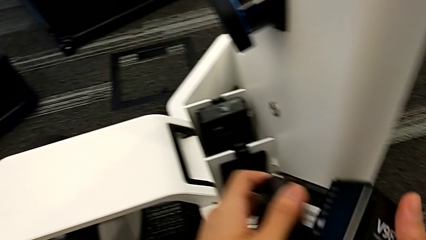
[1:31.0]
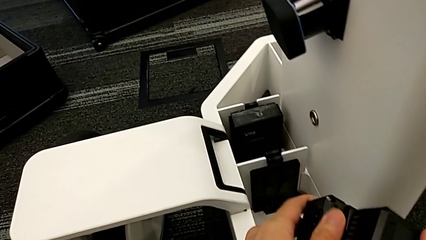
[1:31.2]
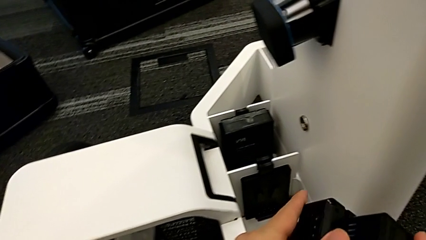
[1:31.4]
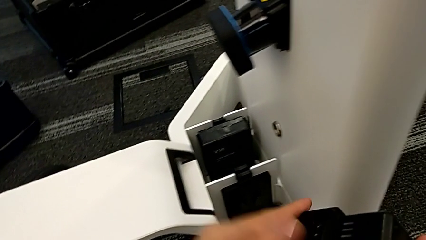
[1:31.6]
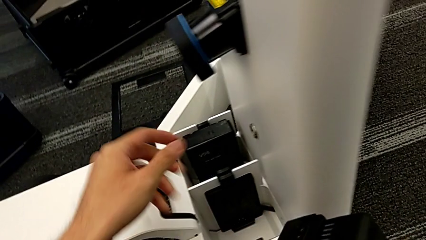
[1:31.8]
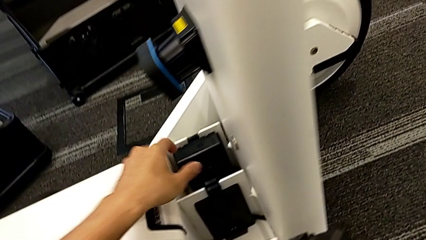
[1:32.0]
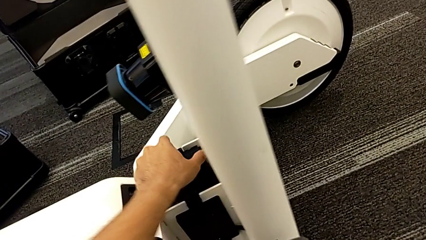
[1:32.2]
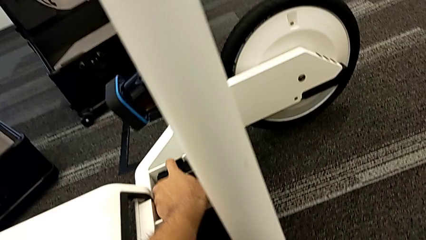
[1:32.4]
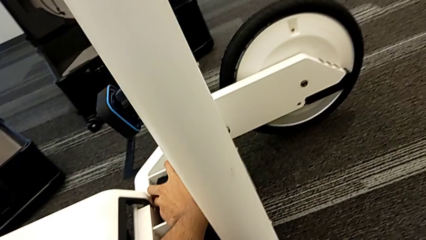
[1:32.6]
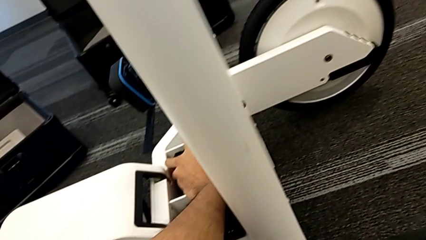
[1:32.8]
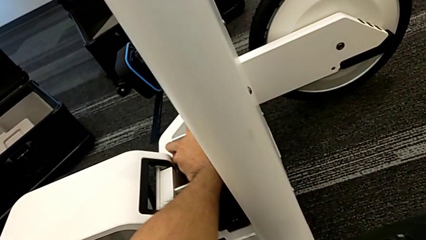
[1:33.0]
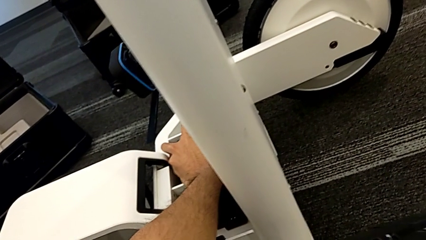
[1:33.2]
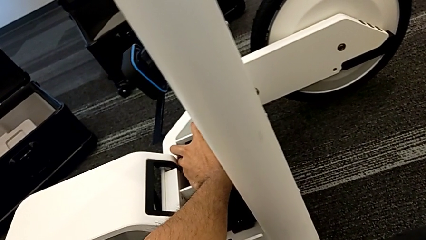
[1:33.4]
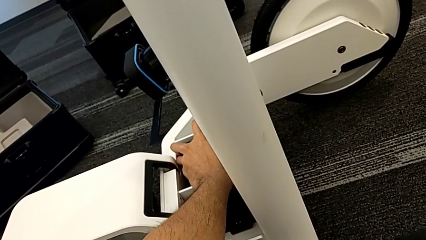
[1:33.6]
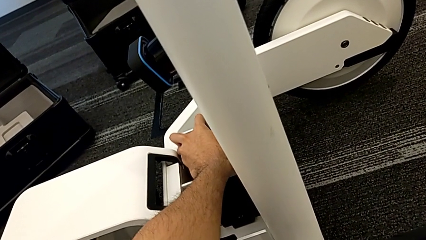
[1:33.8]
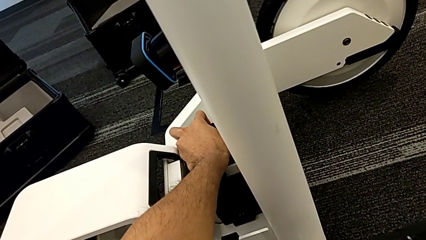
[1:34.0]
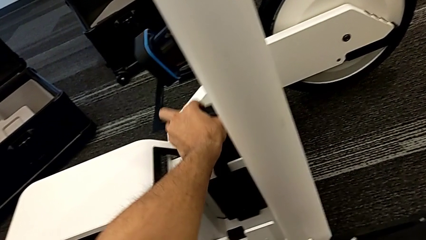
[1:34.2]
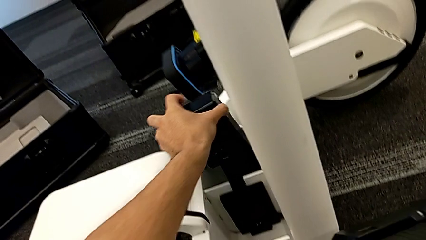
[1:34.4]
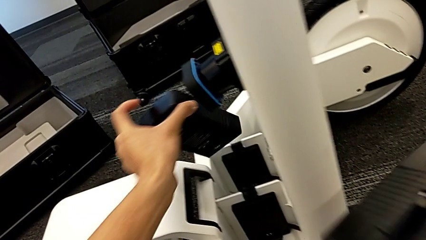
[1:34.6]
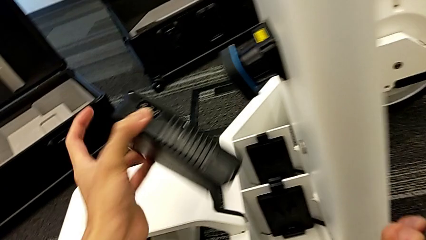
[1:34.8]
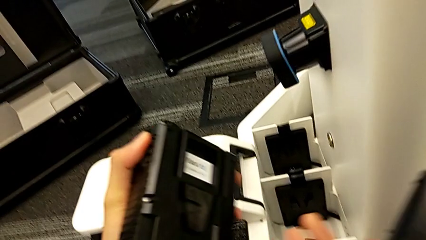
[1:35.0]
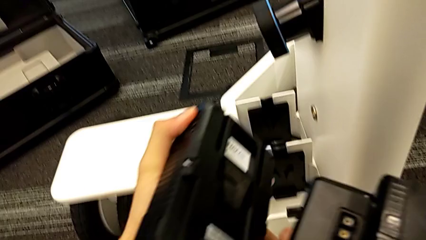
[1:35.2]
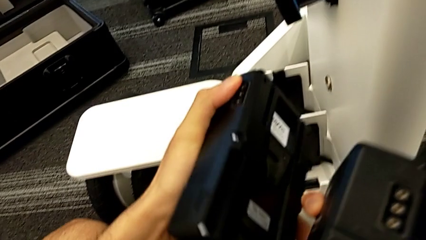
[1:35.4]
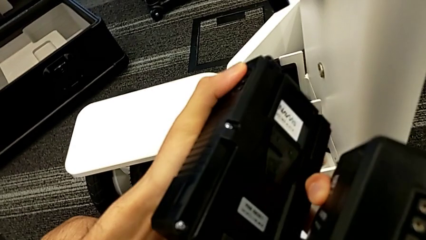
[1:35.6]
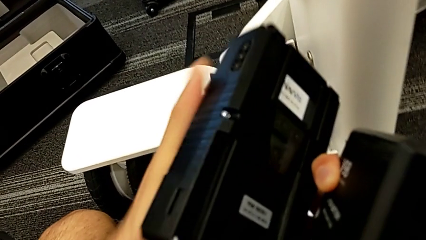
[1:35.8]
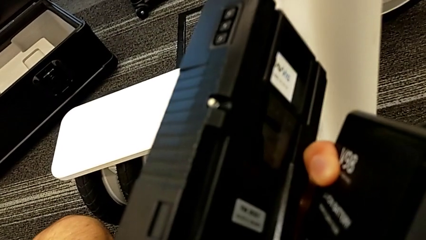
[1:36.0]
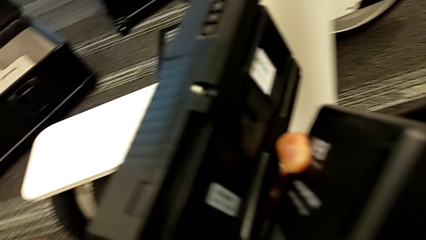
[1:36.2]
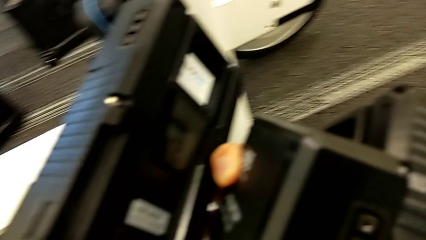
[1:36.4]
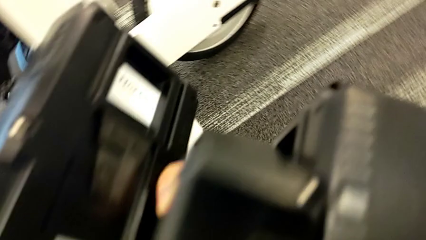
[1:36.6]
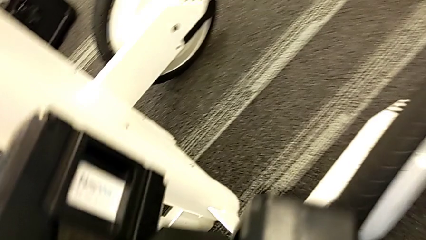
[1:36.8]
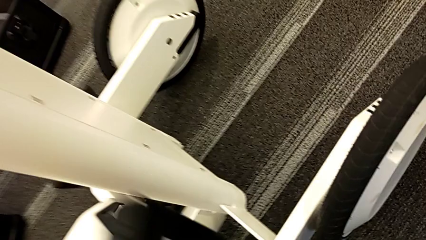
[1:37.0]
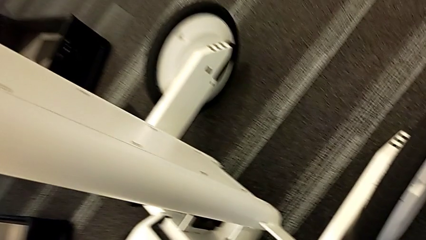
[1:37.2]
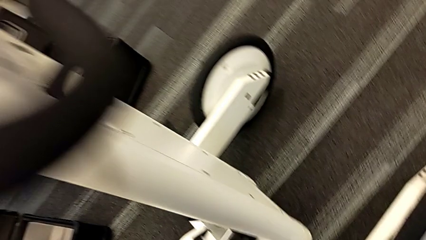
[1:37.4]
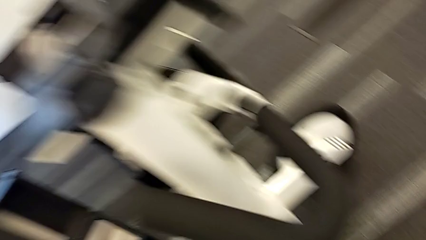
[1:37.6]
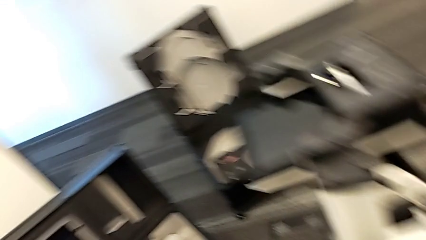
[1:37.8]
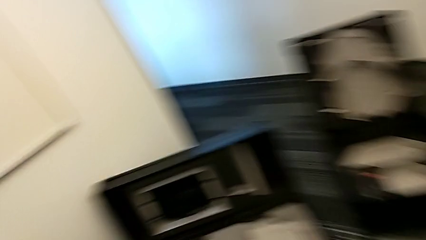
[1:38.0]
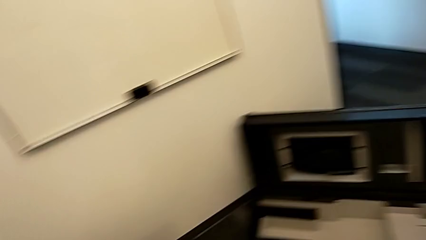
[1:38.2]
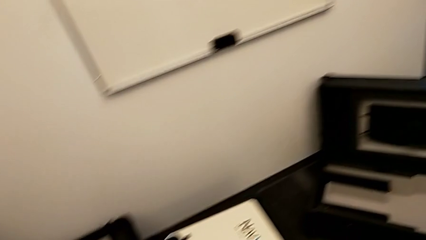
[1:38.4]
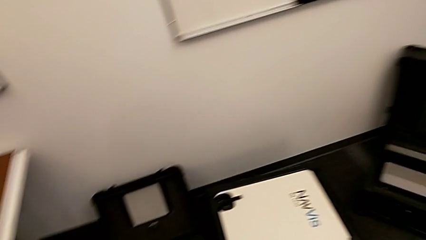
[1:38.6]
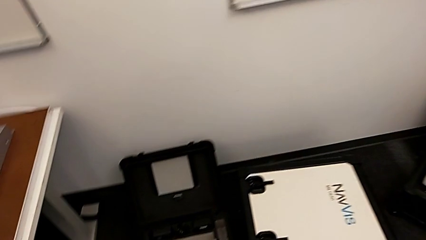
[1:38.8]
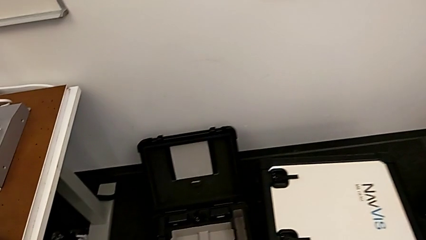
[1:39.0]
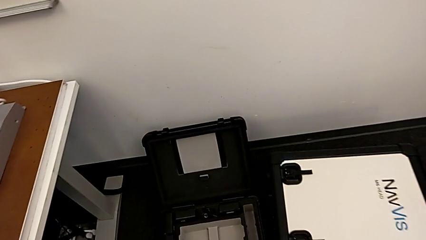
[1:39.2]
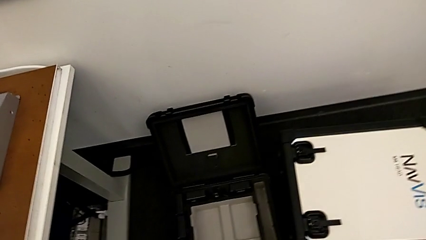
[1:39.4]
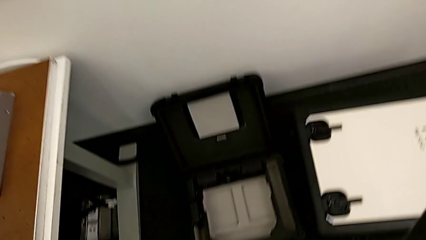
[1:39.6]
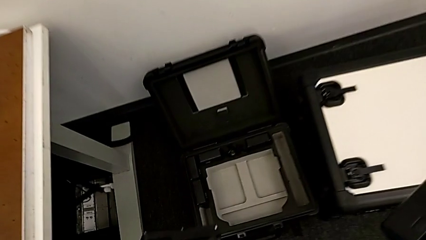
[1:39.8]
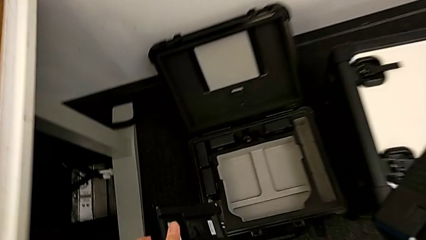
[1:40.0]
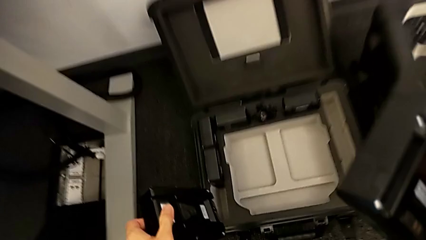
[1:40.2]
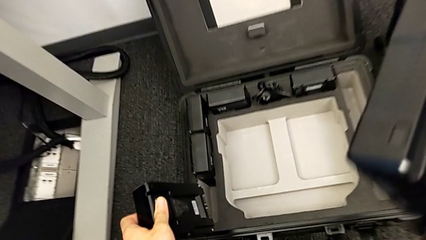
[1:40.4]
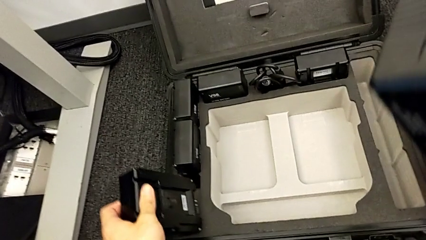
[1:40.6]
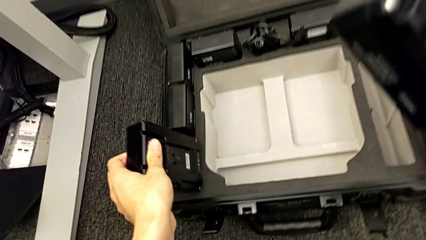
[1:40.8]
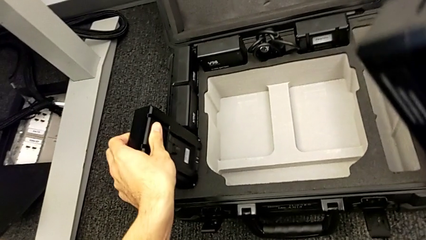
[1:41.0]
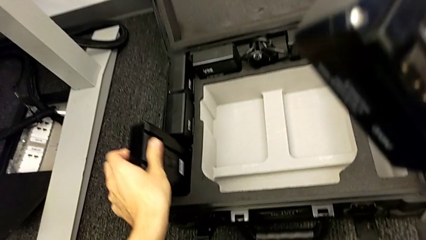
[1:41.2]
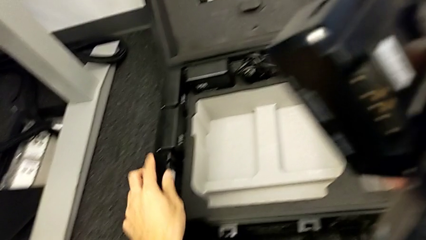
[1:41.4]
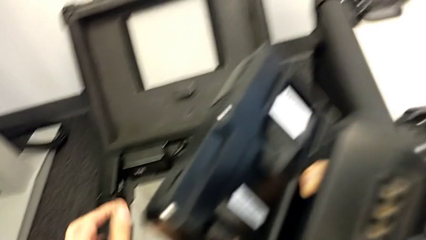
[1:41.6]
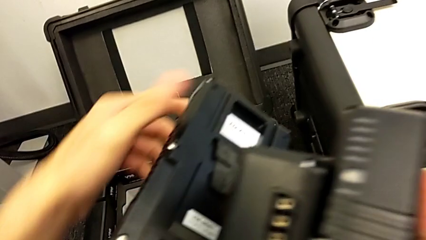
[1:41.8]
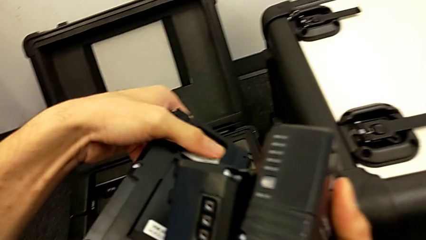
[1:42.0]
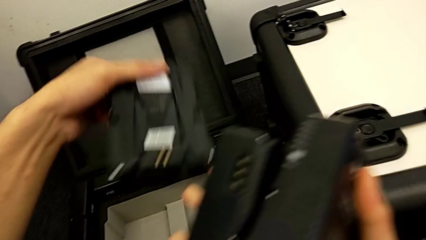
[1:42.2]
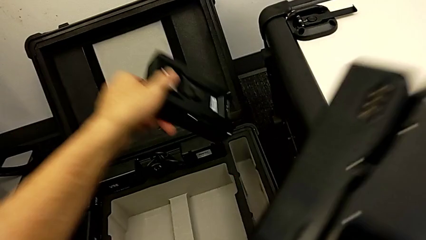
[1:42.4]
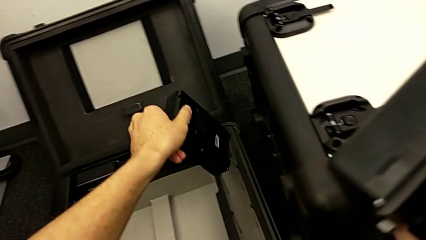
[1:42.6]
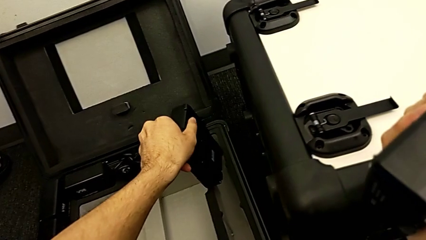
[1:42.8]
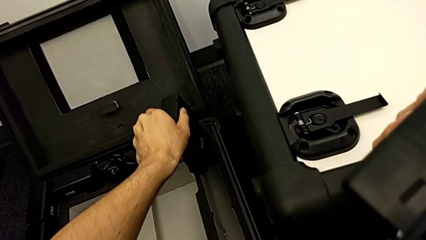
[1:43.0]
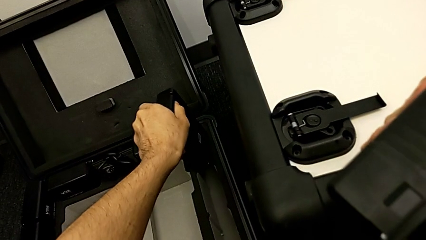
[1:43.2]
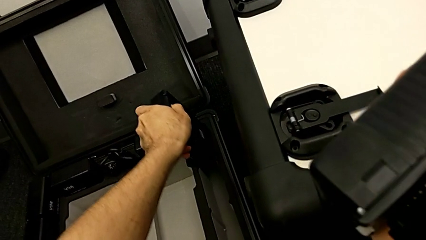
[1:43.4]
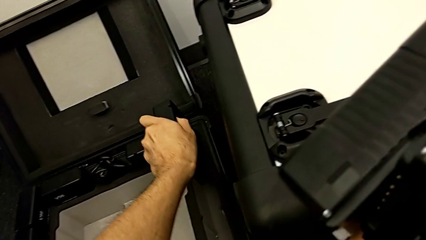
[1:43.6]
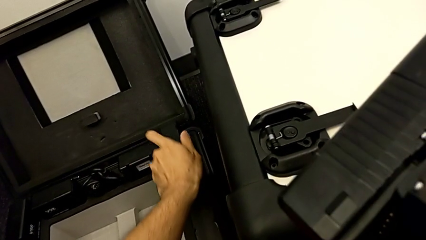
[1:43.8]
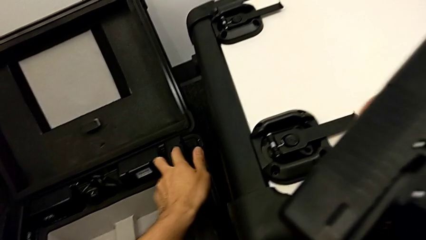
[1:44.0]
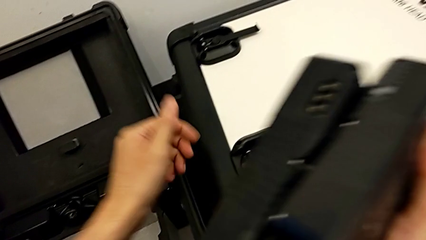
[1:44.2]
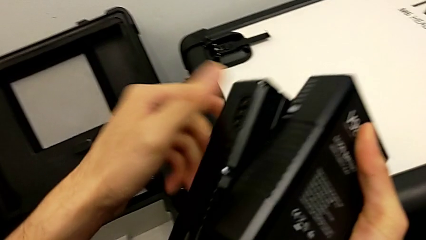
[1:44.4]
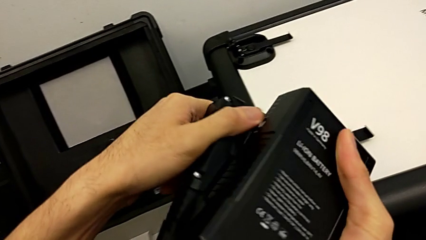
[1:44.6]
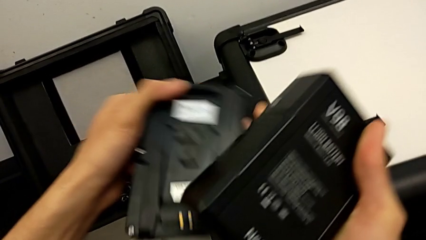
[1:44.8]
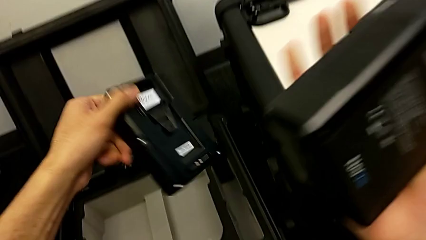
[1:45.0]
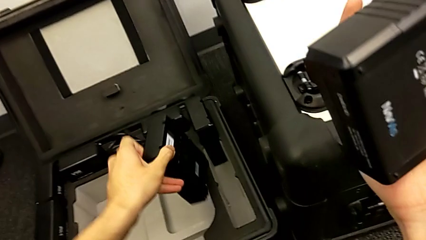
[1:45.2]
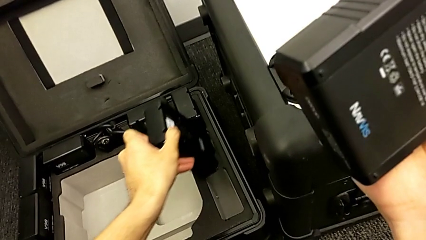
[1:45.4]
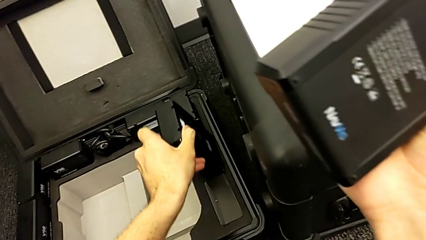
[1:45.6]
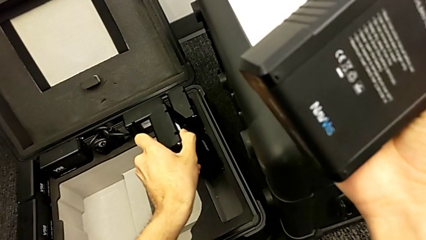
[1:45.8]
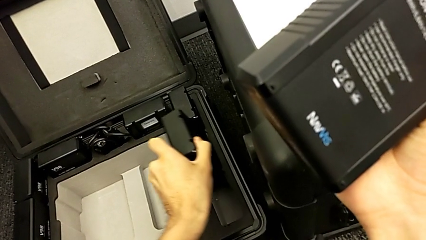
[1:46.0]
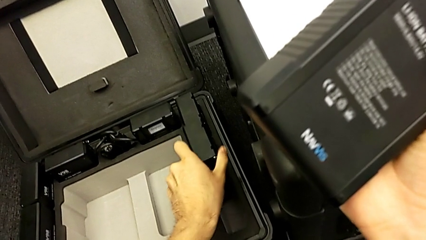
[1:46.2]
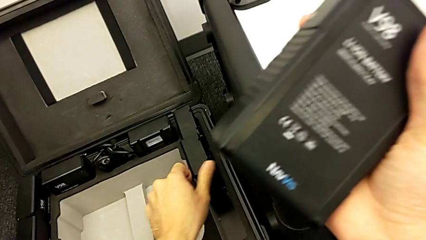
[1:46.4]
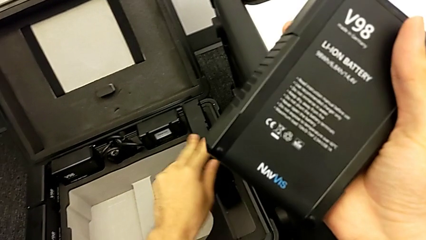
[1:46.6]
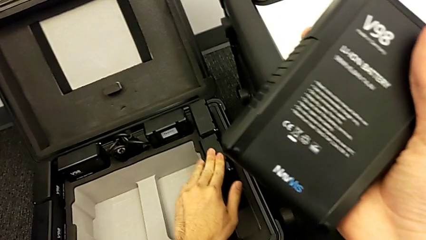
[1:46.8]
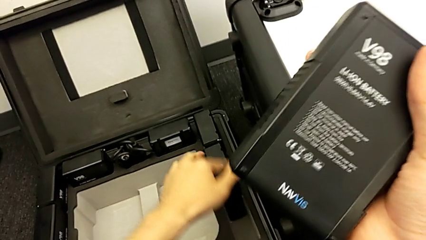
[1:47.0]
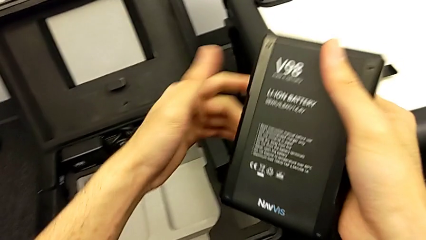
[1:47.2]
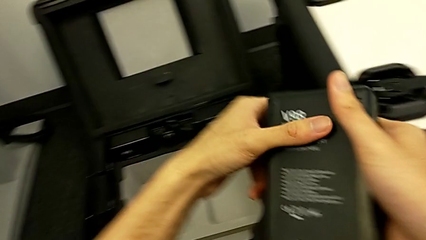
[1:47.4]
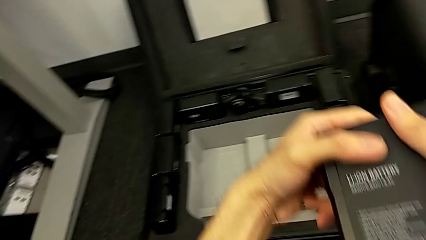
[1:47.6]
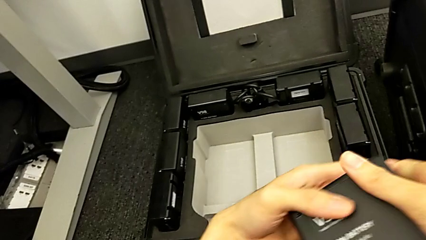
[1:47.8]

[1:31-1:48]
The camera wearer is removing the batteries from the NAVVIS. They withdraw the fourth battery, place the first battery, place the second battery and place the third battery.
